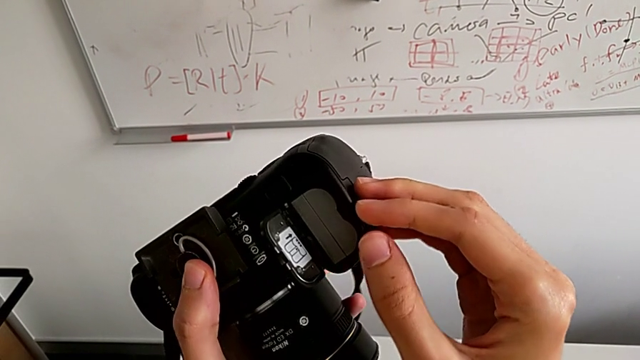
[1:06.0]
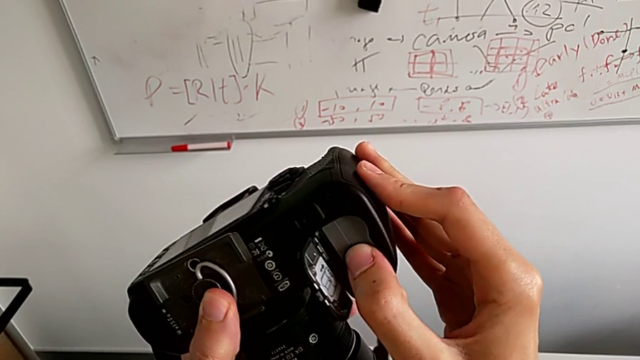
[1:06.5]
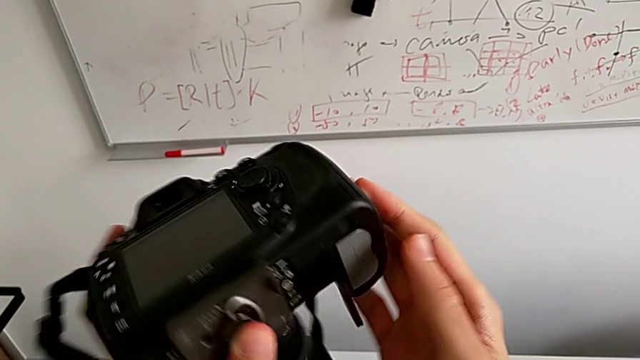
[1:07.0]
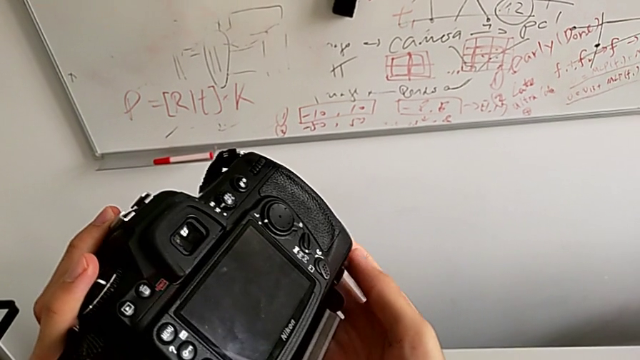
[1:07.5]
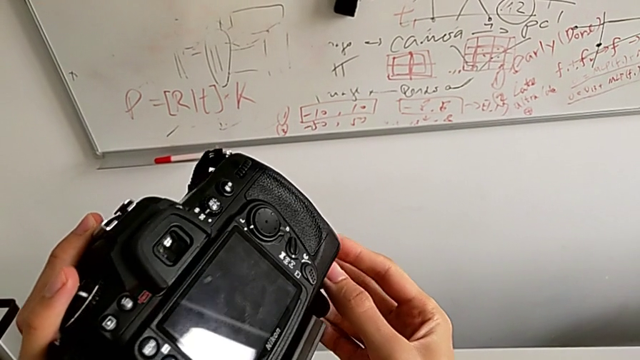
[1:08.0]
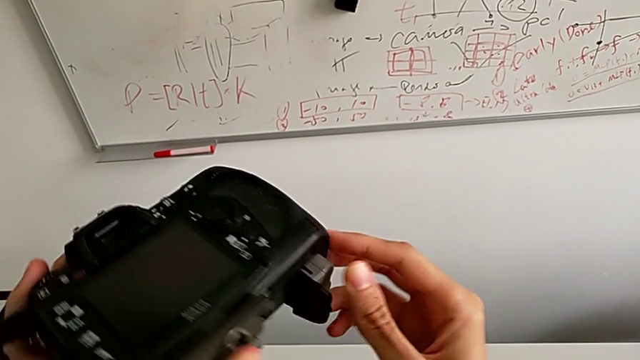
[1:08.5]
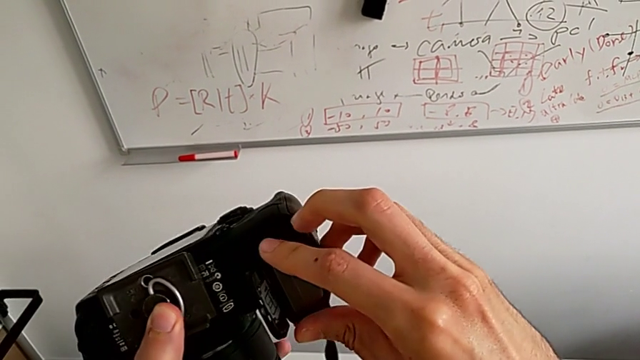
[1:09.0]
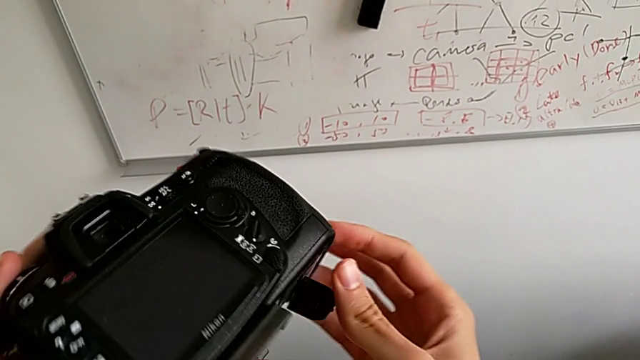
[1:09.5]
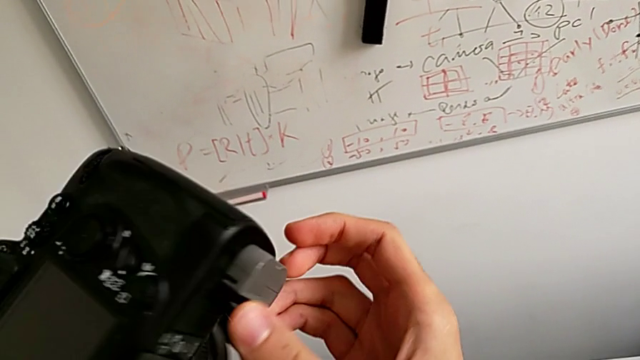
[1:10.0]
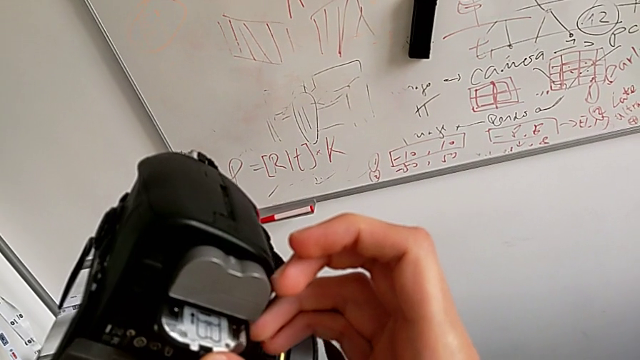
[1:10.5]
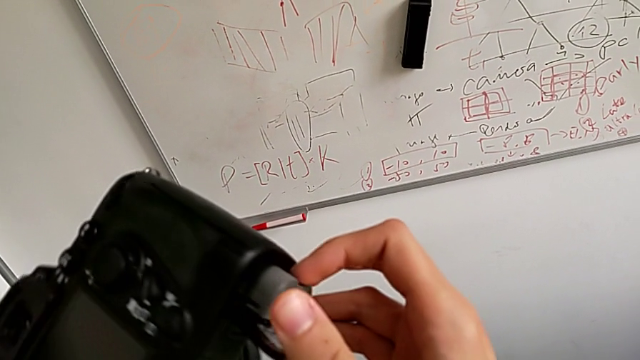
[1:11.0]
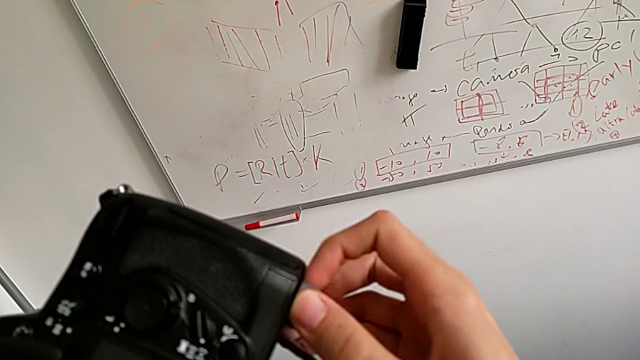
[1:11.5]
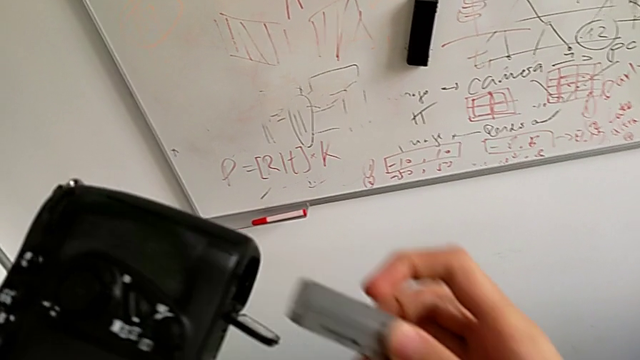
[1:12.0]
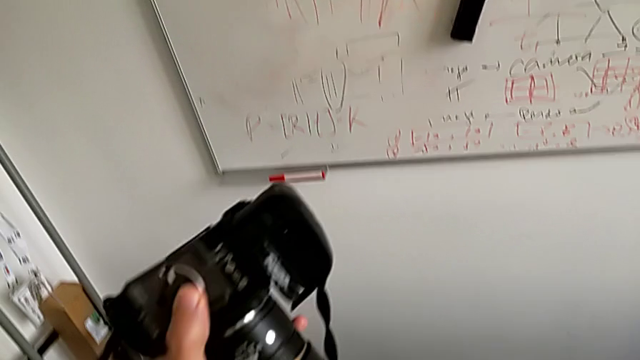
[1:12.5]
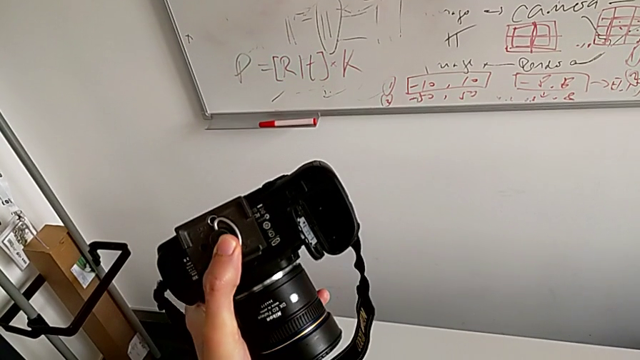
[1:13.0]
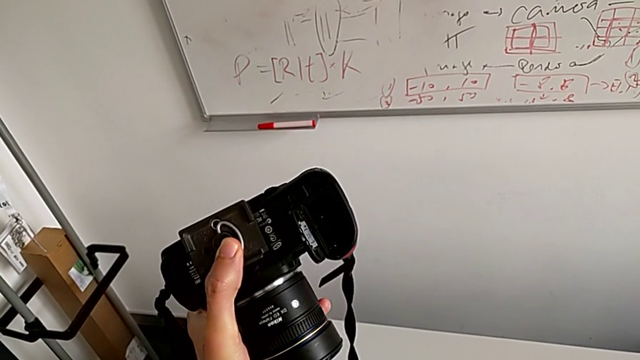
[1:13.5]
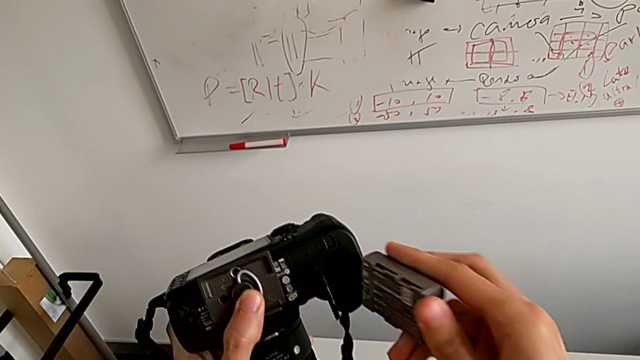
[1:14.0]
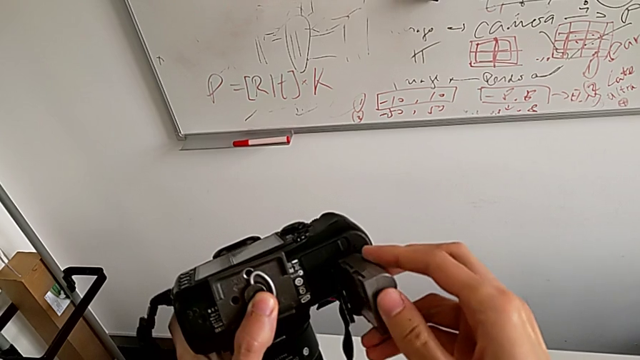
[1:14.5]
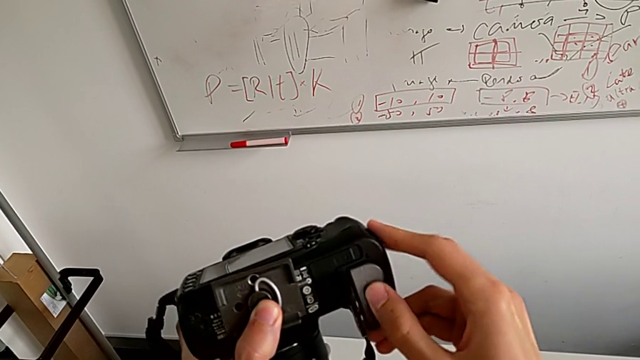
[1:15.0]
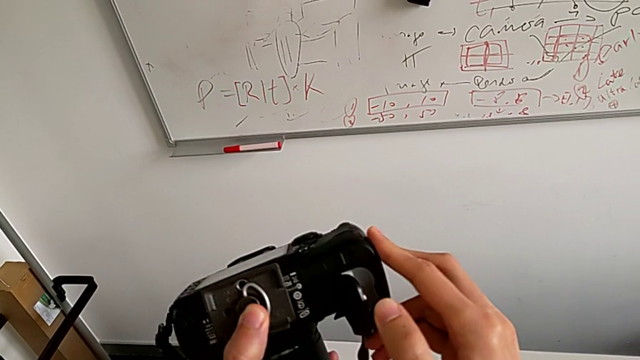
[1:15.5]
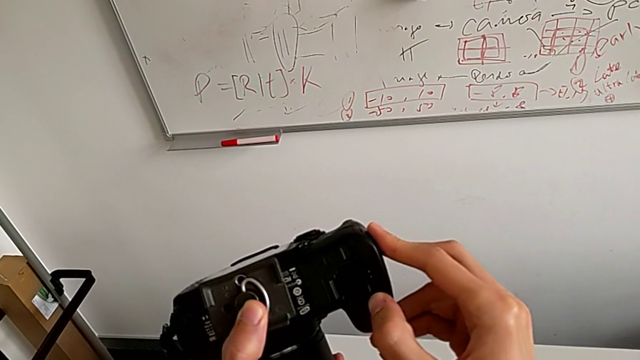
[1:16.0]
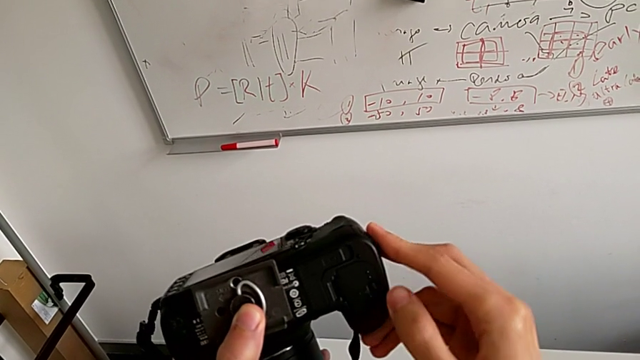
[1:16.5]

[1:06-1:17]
The camera wearer is exchanging the battery. They push the battery, rotate the DSLR, pull the old battery, withdraw it, insert the new battery and close the battery door.

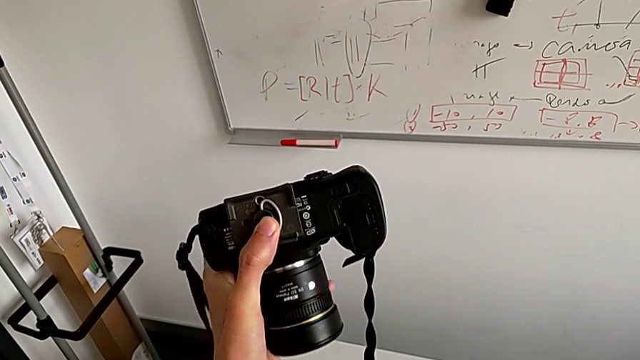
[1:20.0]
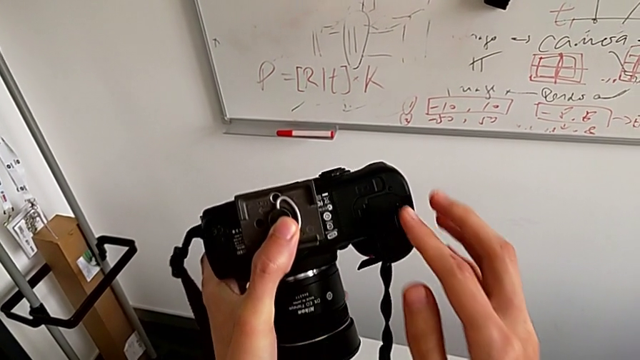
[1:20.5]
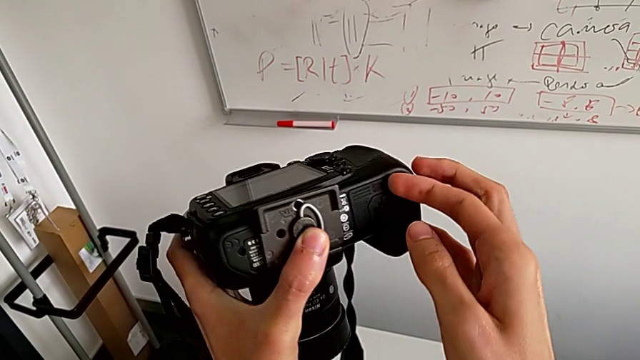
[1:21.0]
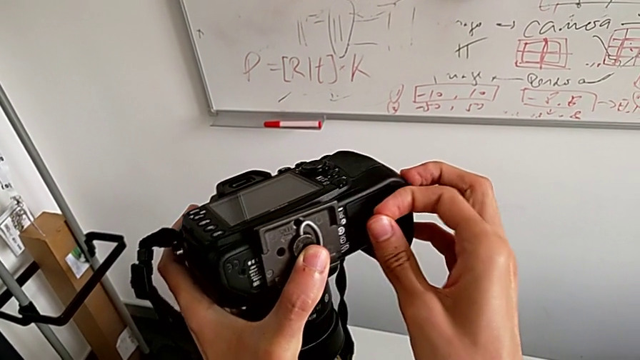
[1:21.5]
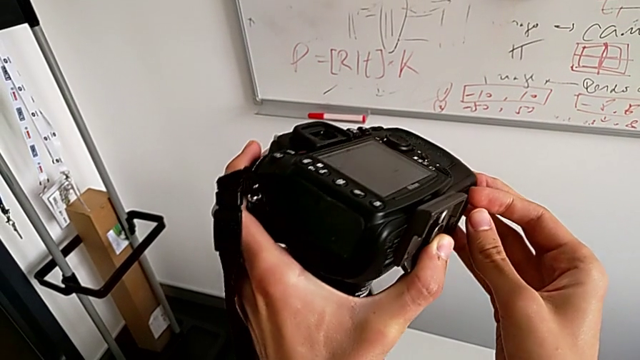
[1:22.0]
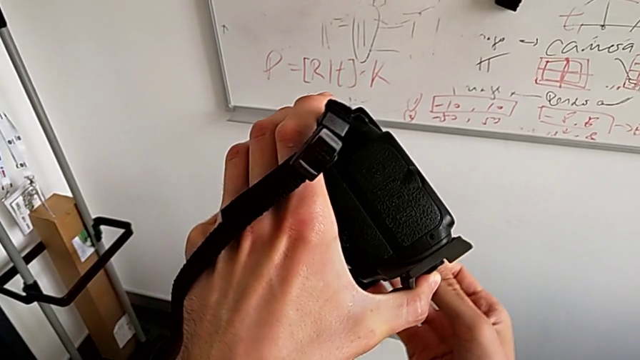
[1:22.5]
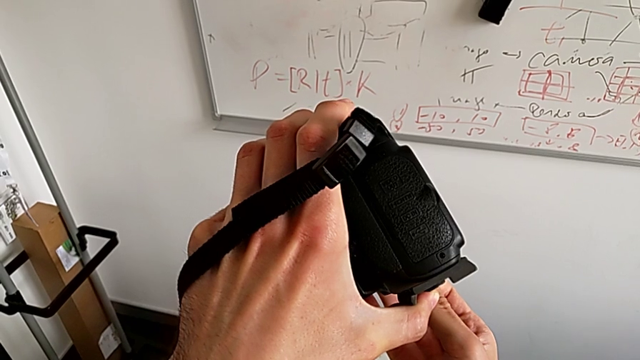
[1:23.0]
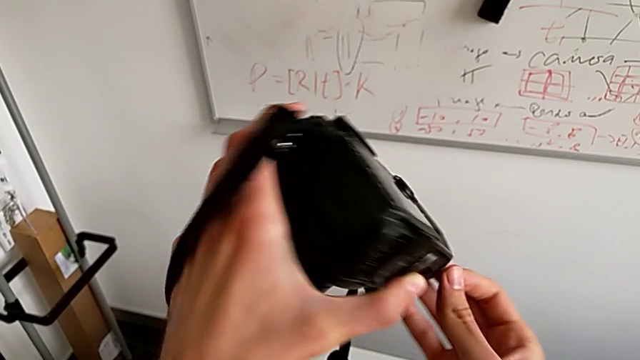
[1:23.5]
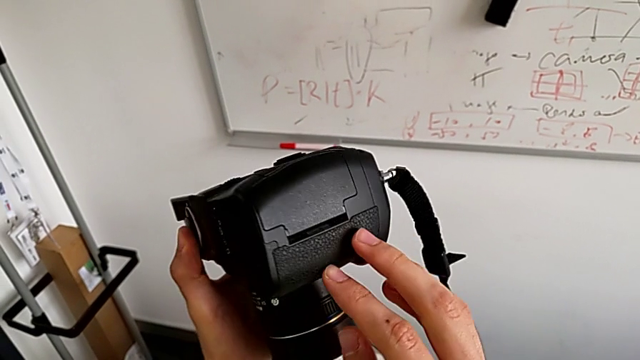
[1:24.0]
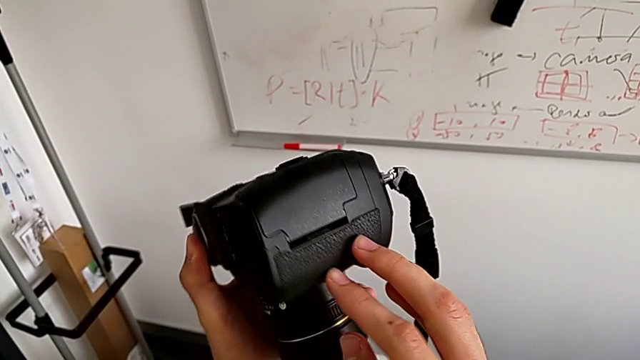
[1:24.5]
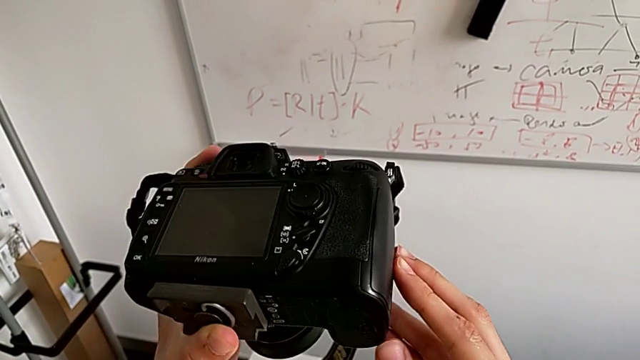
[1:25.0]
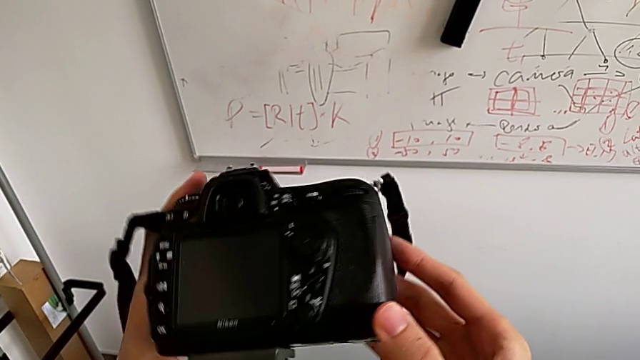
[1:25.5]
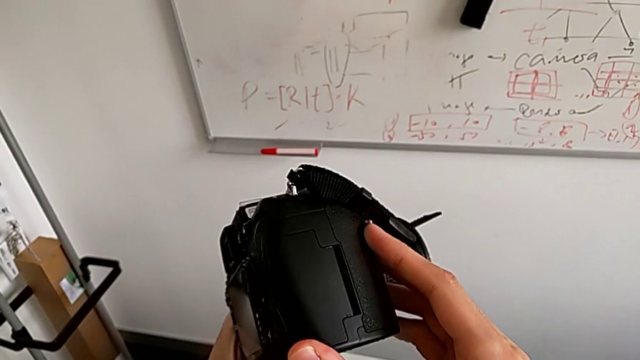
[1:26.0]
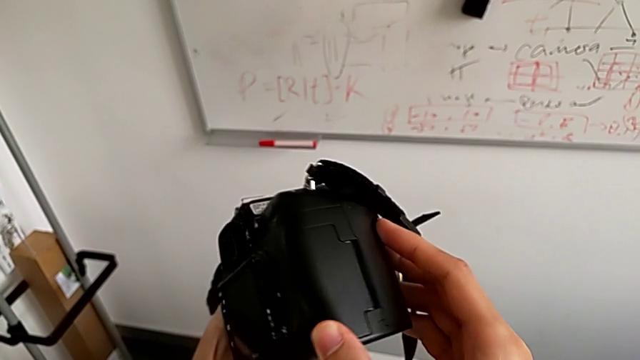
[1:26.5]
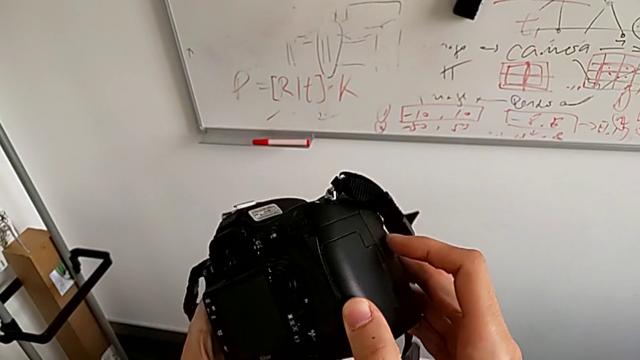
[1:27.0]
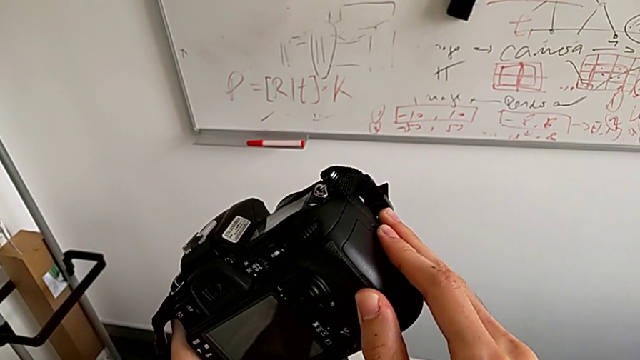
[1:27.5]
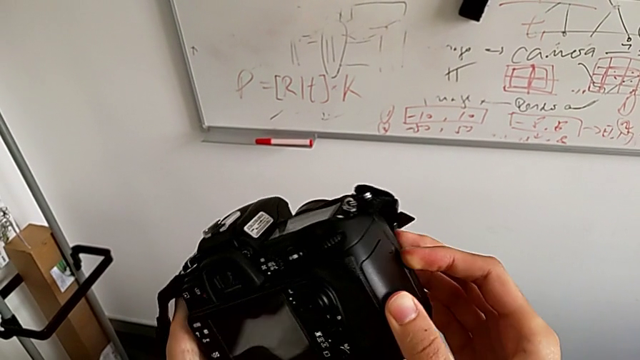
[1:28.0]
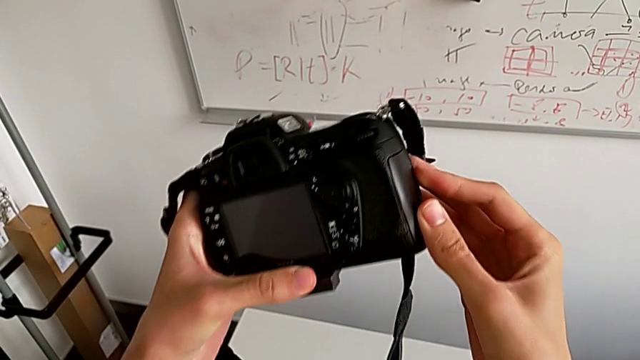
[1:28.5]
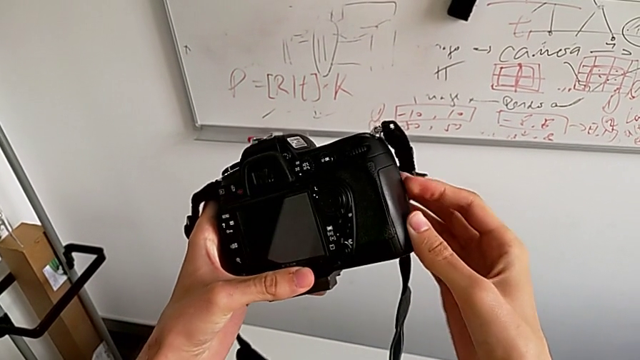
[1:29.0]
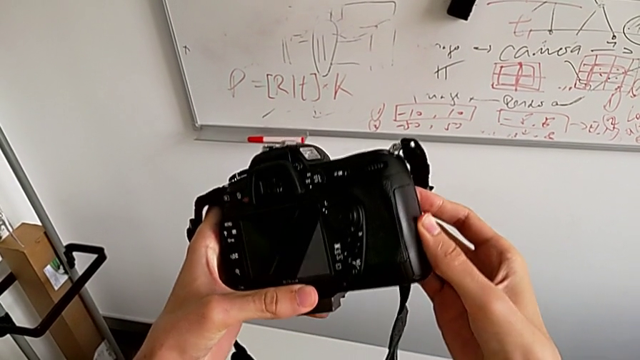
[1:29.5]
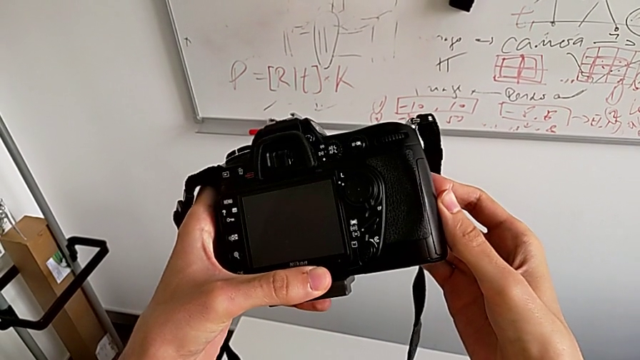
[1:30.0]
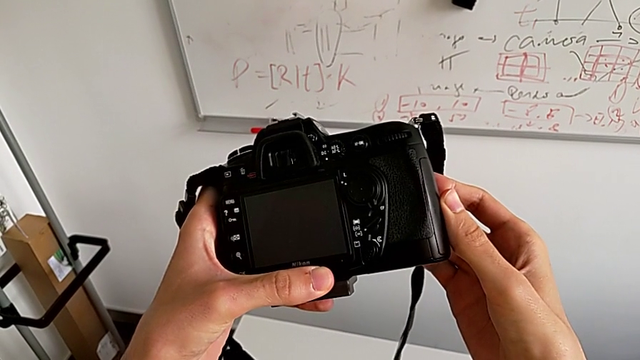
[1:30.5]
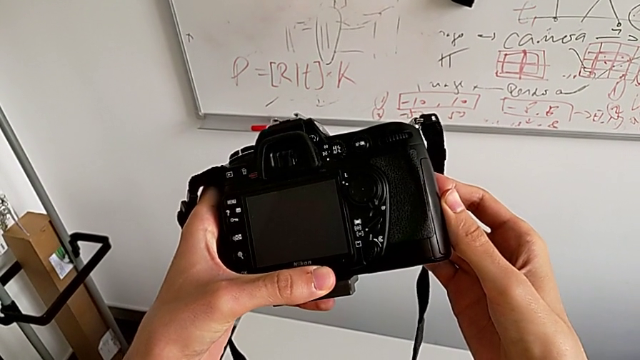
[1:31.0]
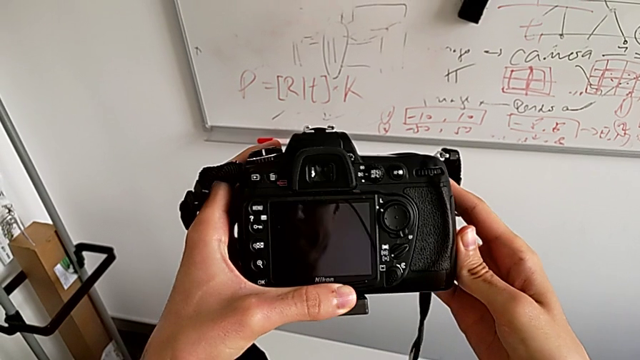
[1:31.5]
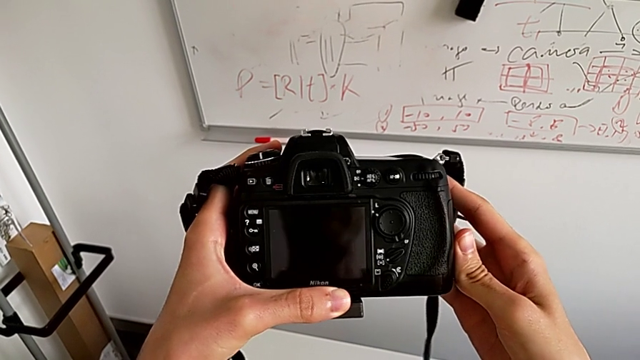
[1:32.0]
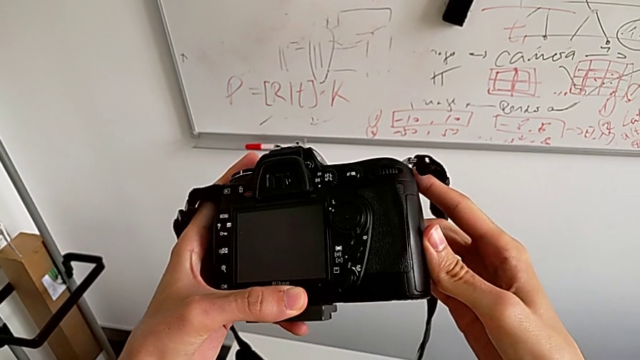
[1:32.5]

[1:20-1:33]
The camera wearer is trying to open the SD card door. They wrongly adjust the battery door, trying to open it, rotate the DSLR, grab the SD slot and inspect the DSLR.
